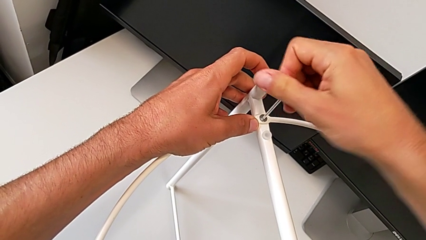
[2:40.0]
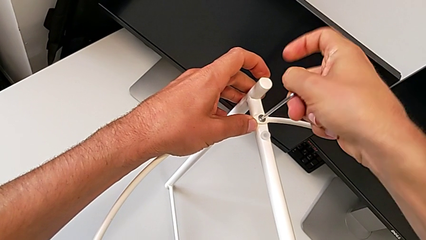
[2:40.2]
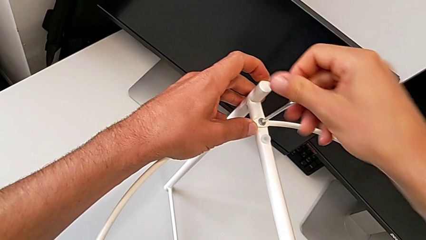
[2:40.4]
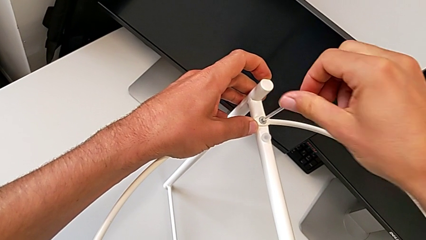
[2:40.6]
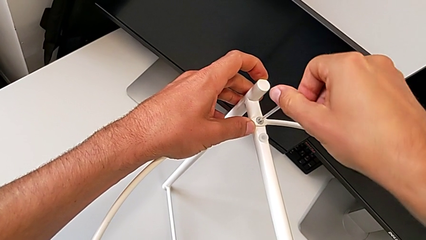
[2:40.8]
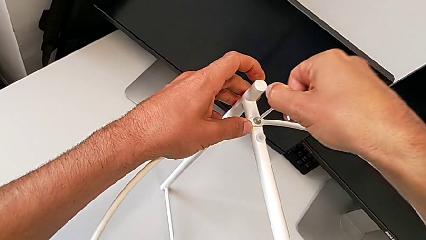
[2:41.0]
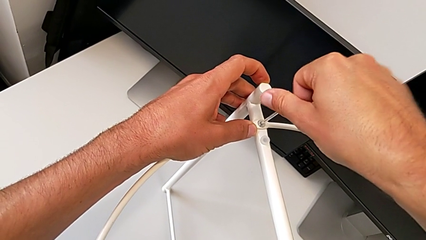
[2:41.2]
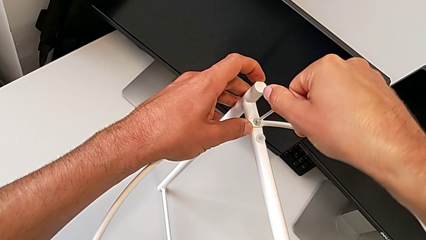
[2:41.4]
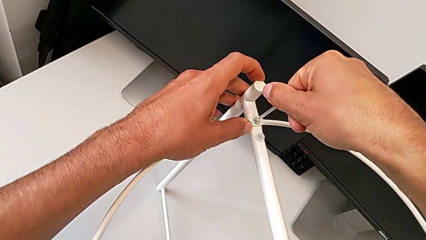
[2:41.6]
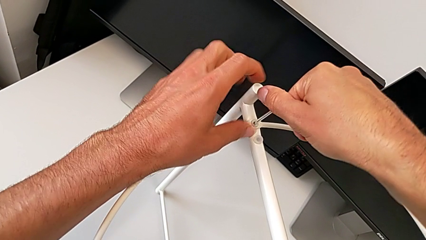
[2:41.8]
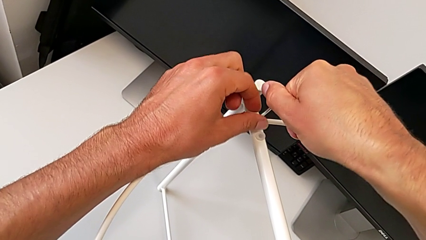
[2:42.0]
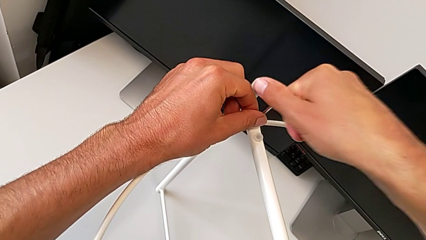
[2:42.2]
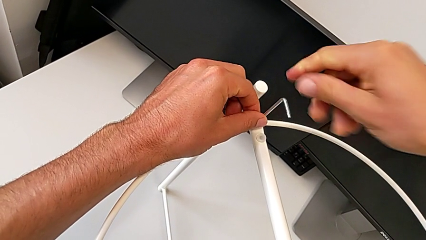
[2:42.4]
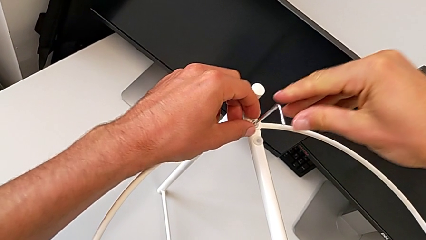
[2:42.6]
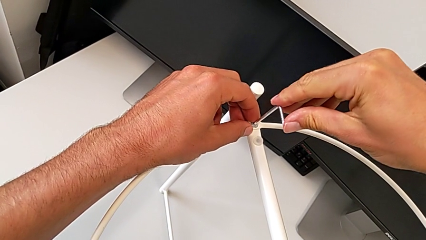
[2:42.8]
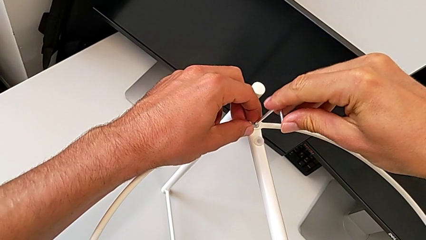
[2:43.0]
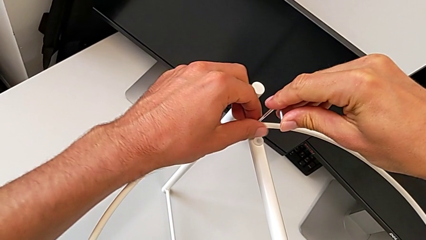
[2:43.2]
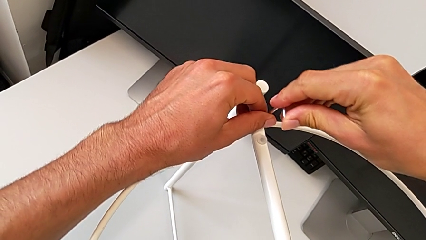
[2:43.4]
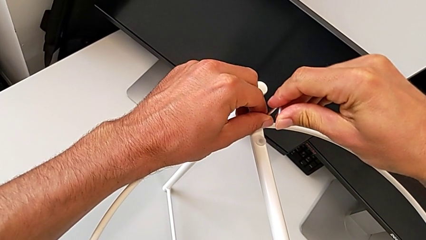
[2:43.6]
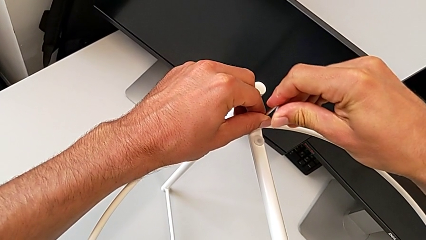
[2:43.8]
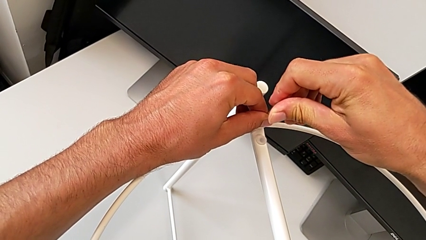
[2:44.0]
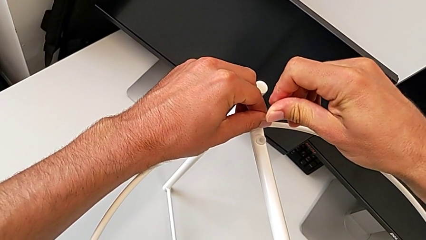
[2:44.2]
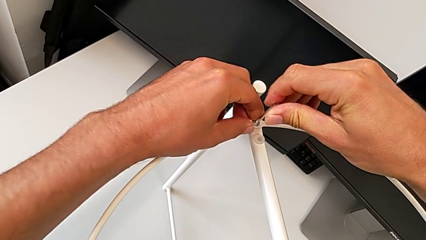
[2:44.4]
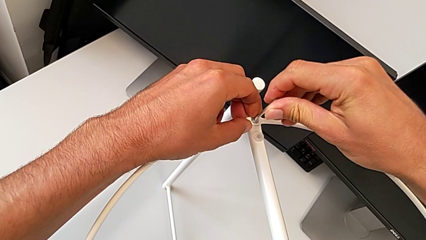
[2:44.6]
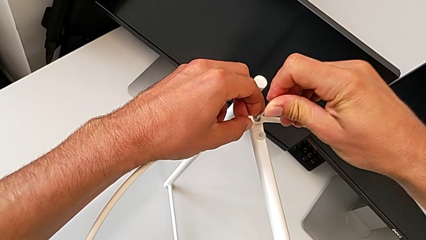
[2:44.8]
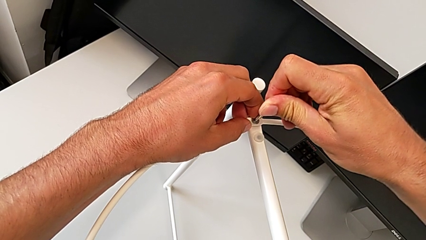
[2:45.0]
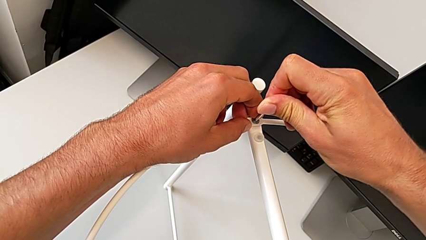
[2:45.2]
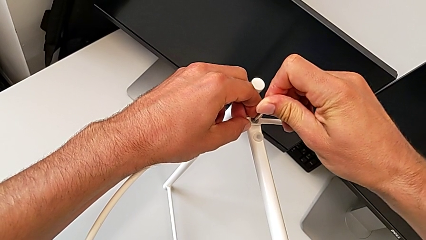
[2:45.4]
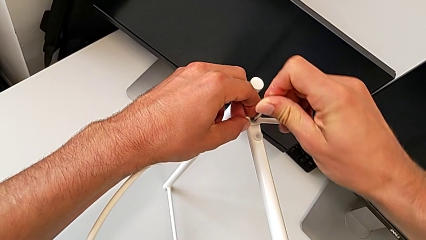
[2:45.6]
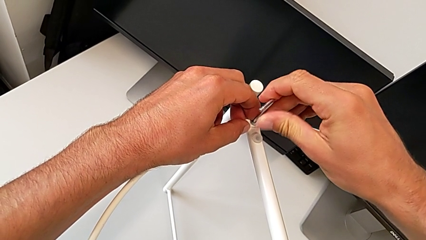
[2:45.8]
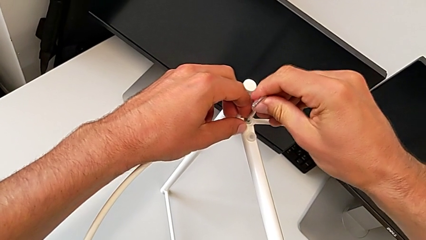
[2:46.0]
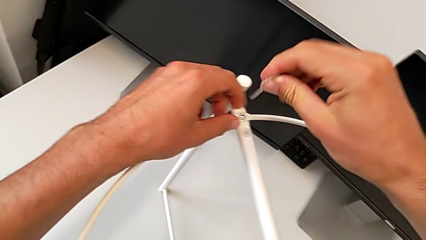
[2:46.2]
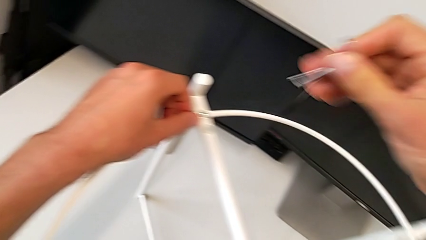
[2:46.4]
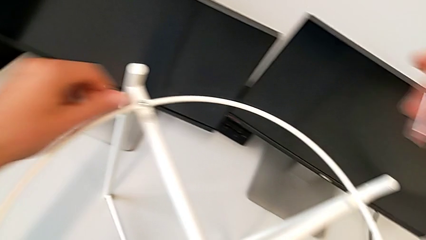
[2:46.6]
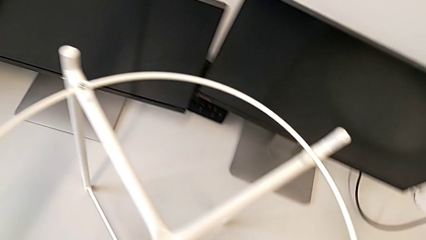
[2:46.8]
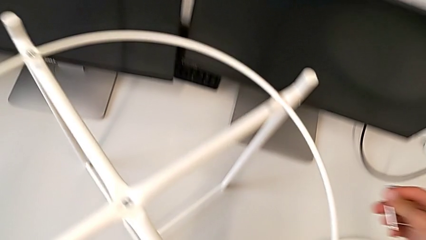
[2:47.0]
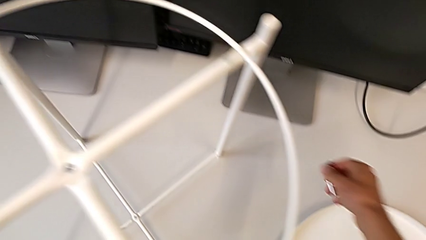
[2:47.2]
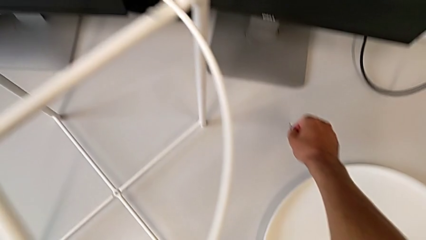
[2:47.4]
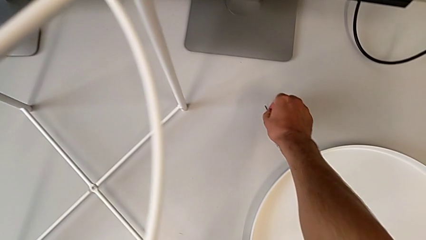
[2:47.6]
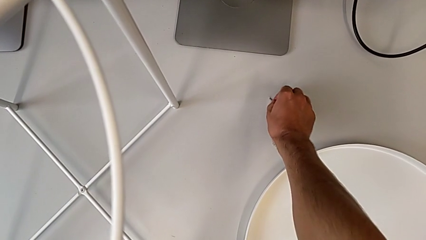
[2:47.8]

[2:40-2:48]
The camera wearer is assembling the screw into the circle and the legs. They keep screwing the hex socket head, withdraw the Allen wrench and place it.

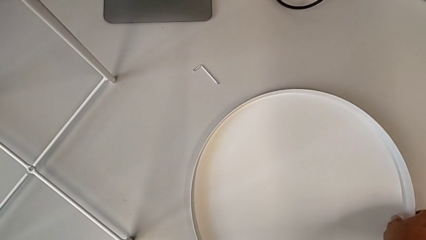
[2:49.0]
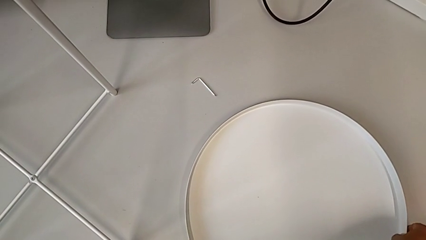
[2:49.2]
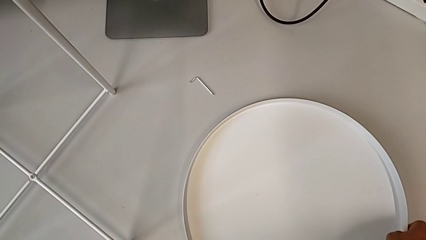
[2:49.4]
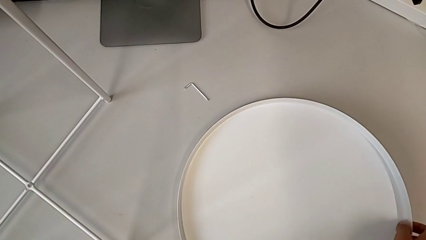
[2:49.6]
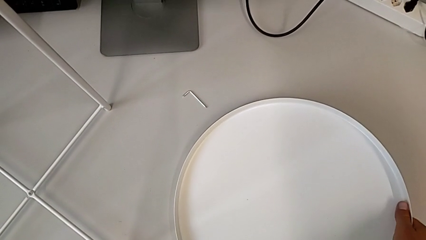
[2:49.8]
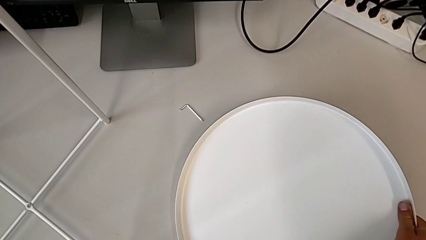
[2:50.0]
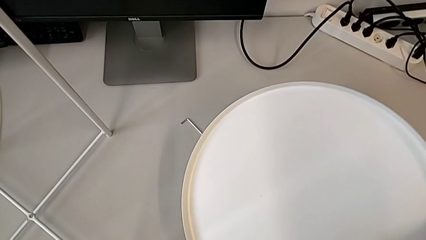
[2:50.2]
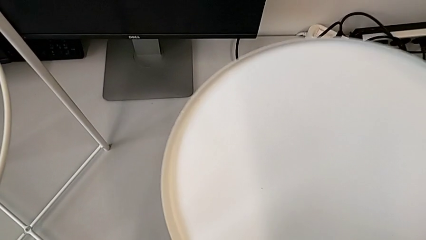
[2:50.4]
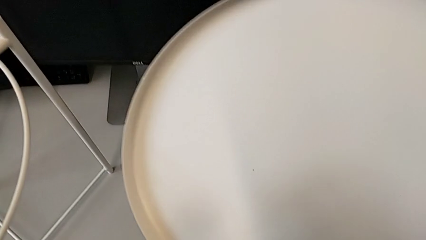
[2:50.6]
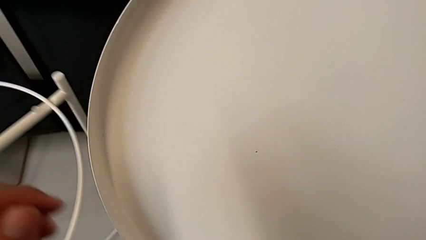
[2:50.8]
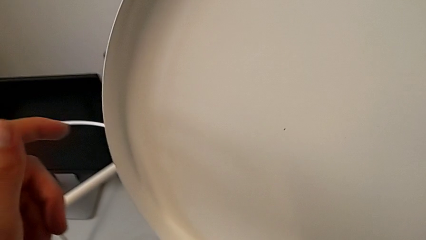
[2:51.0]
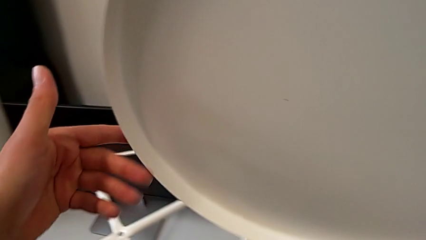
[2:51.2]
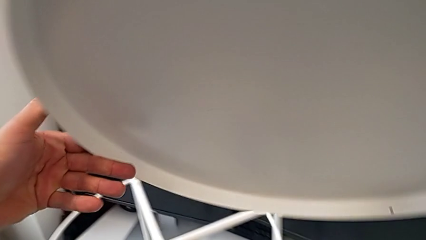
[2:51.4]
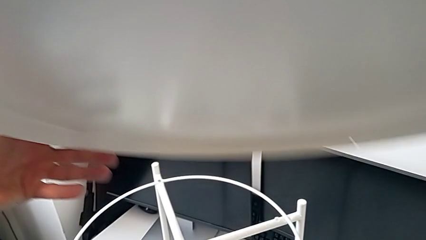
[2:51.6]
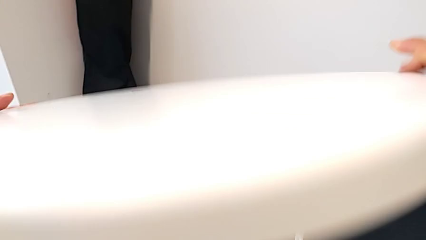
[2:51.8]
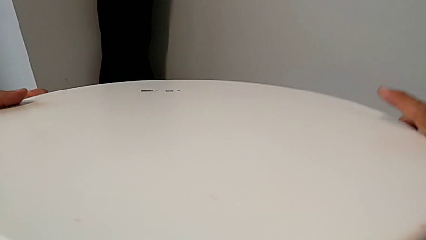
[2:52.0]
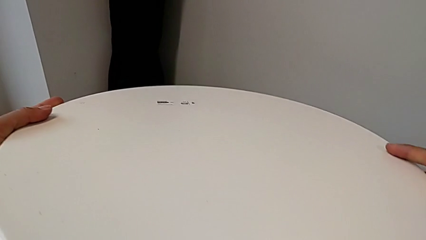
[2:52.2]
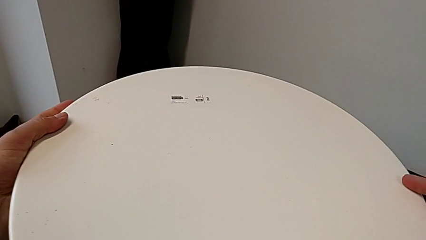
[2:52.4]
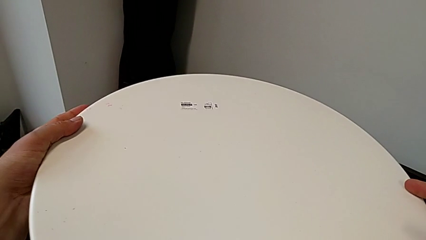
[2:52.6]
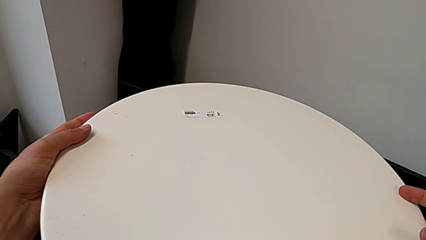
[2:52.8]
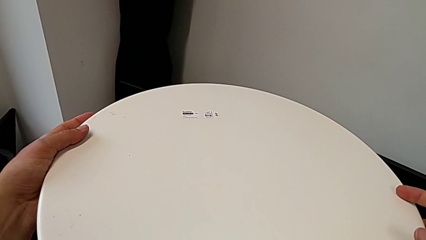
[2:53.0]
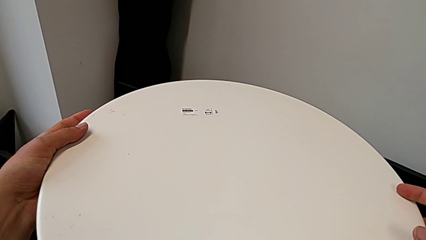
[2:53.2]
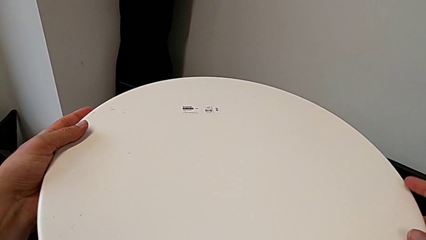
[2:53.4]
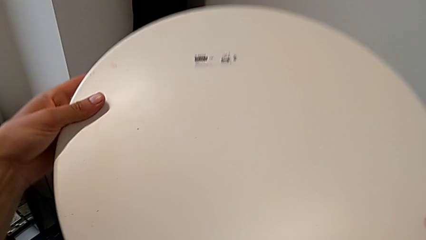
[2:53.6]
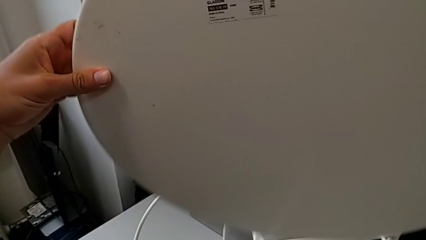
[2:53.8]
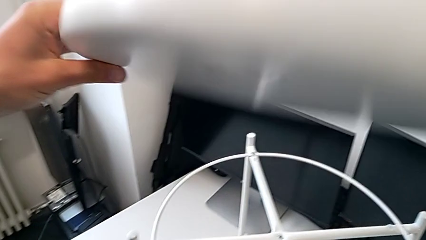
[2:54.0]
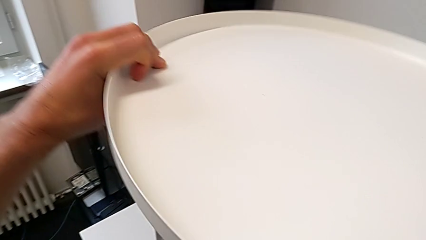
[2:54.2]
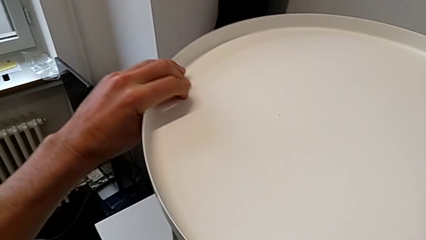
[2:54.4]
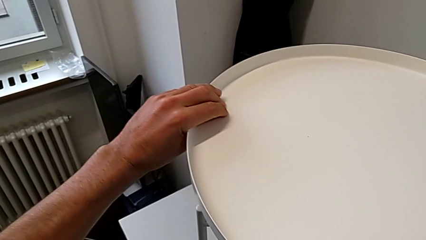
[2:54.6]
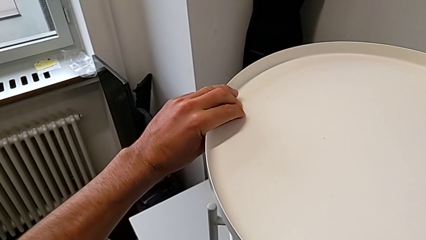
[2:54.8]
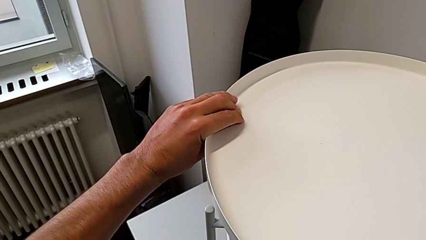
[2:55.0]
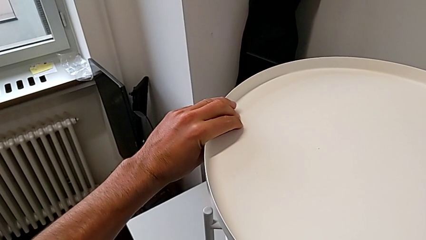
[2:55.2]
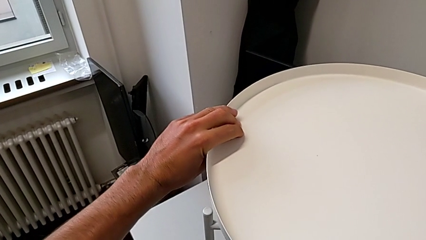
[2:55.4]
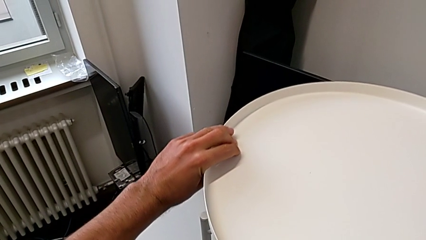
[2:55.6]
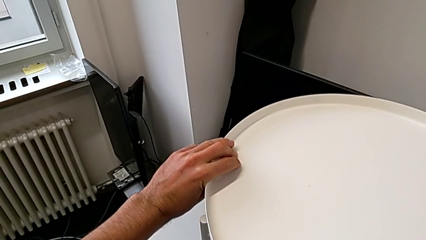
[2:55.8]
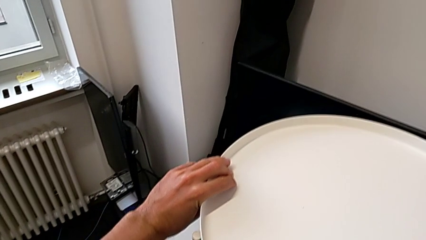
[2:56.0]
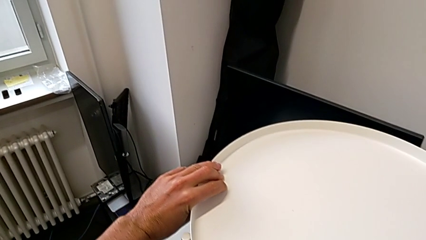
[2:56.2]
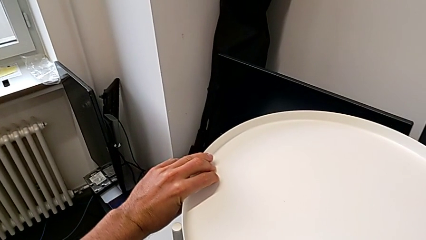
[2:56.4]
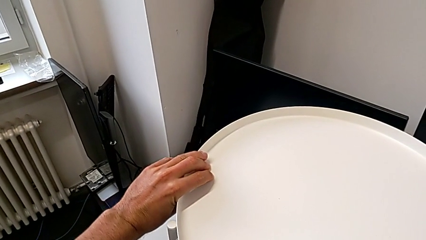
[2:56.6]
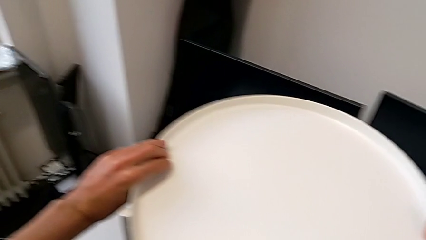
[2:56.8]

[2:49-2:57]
The camera wearer is assembling the tray. They lift the tray, wrongly rotate it, rotate it and place it.
